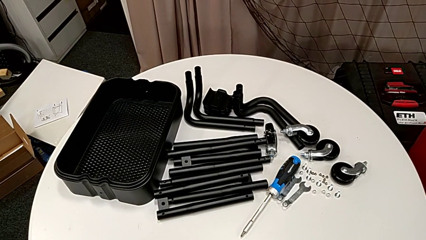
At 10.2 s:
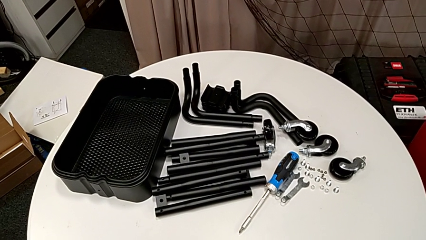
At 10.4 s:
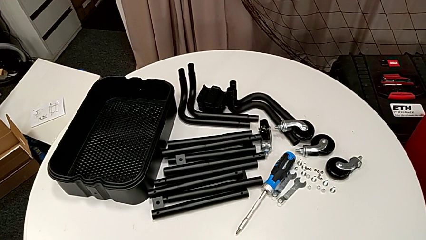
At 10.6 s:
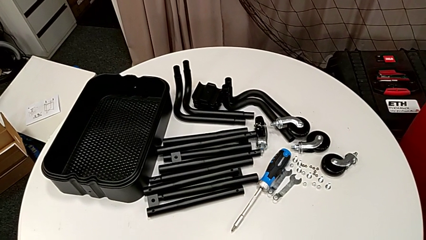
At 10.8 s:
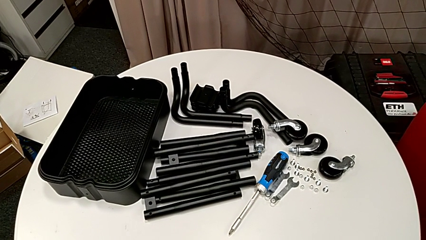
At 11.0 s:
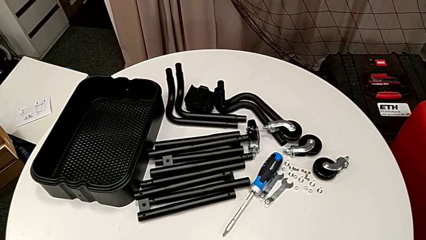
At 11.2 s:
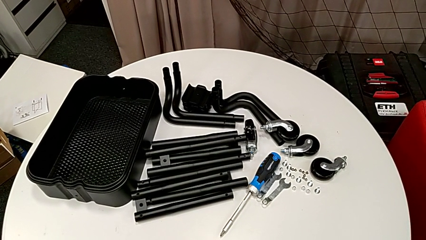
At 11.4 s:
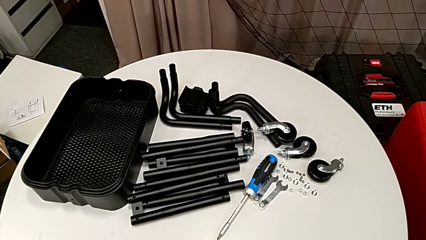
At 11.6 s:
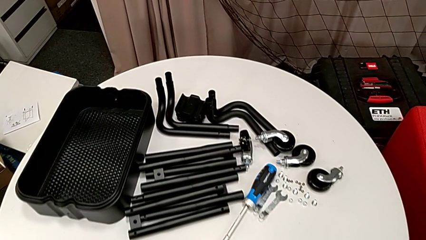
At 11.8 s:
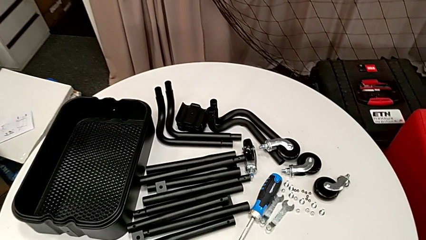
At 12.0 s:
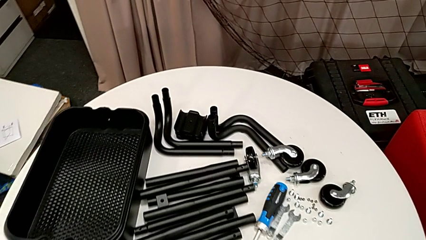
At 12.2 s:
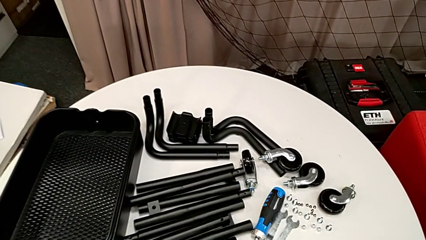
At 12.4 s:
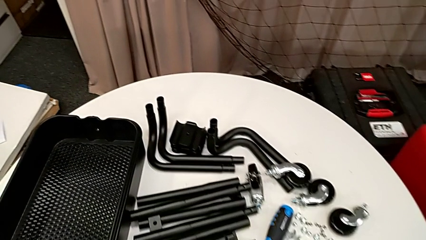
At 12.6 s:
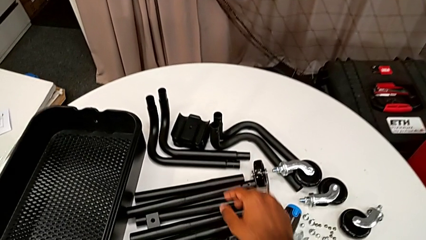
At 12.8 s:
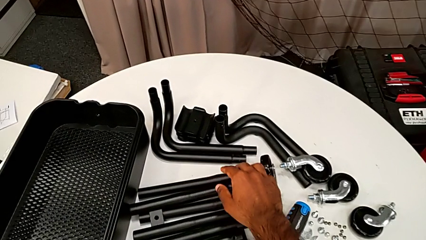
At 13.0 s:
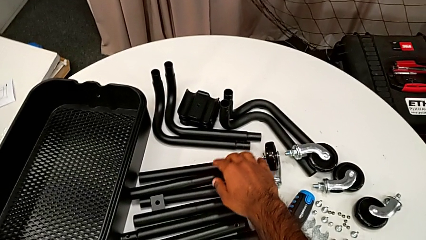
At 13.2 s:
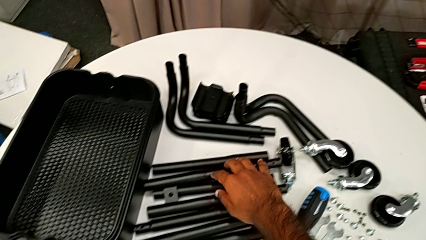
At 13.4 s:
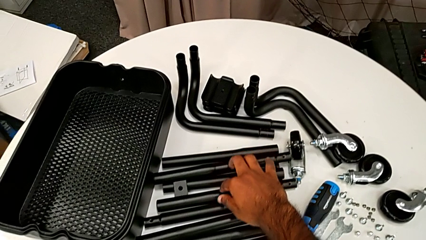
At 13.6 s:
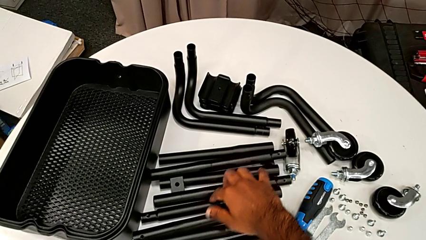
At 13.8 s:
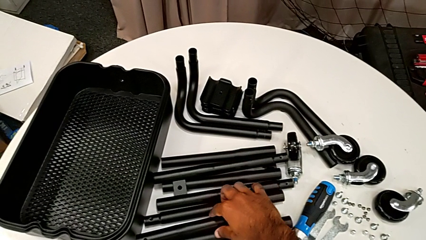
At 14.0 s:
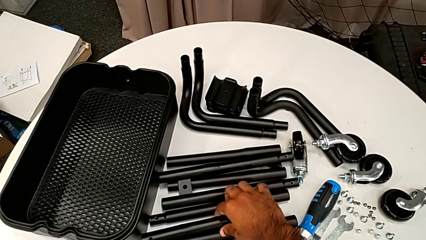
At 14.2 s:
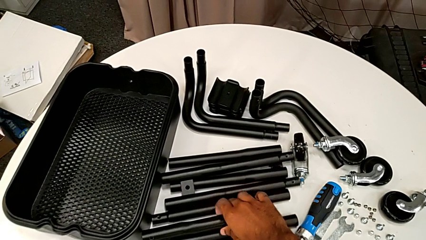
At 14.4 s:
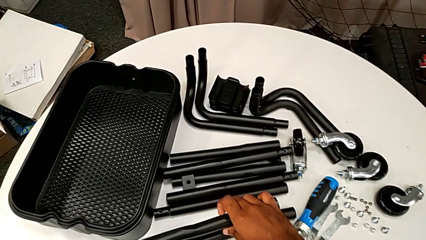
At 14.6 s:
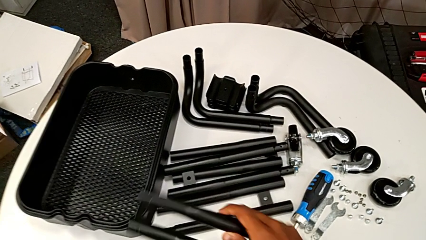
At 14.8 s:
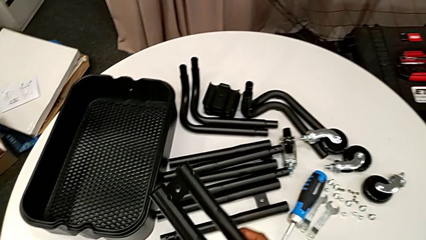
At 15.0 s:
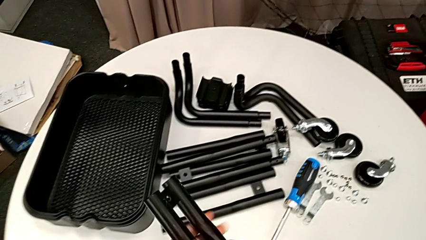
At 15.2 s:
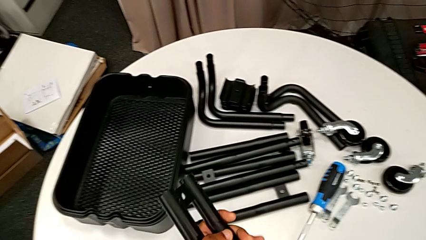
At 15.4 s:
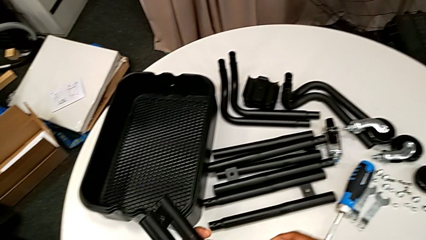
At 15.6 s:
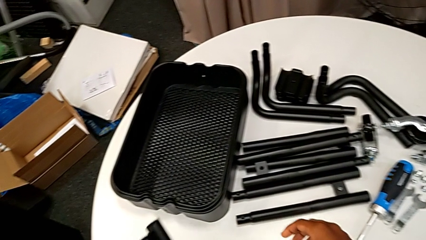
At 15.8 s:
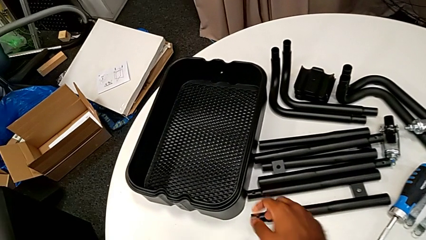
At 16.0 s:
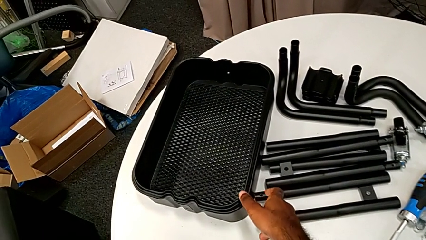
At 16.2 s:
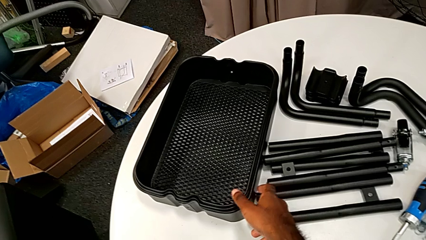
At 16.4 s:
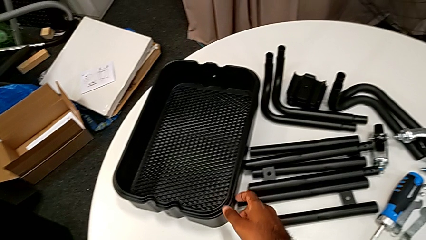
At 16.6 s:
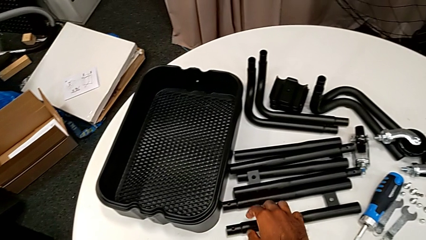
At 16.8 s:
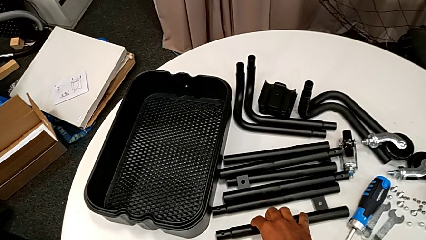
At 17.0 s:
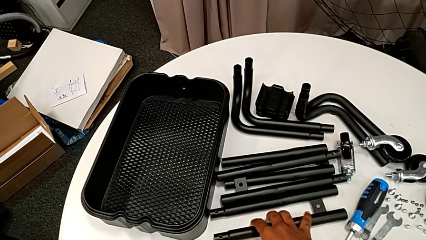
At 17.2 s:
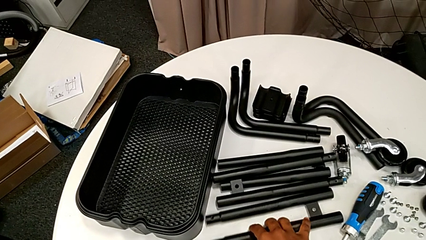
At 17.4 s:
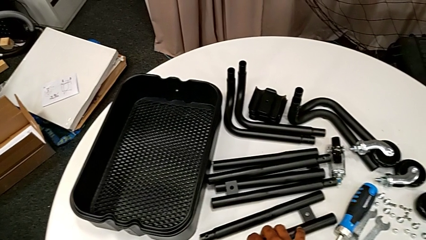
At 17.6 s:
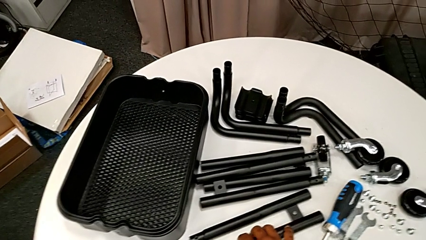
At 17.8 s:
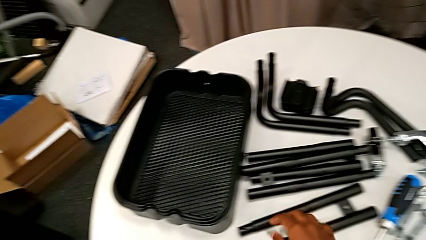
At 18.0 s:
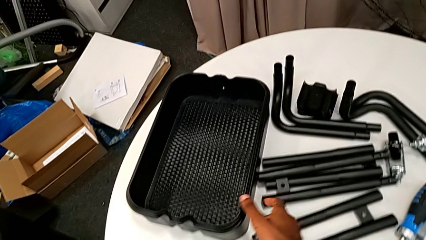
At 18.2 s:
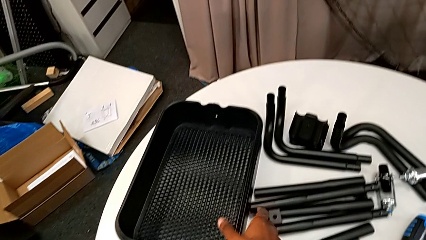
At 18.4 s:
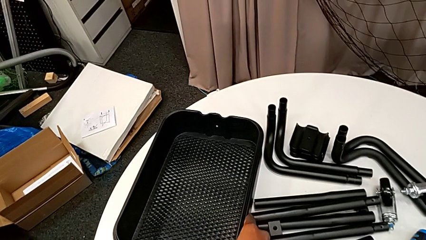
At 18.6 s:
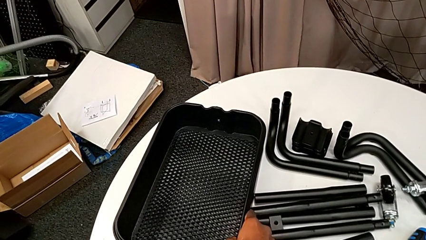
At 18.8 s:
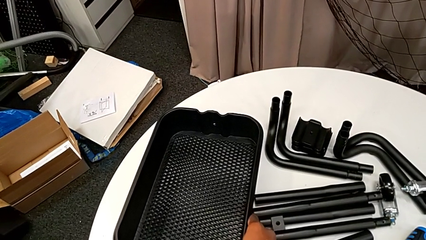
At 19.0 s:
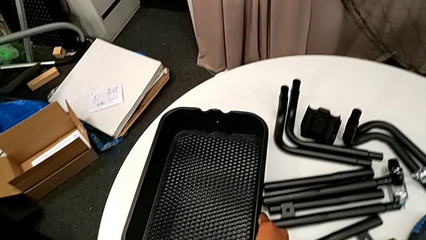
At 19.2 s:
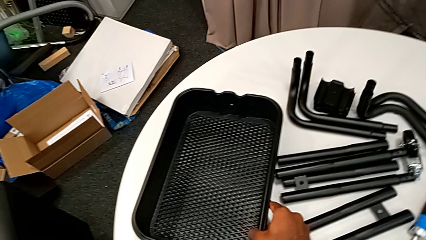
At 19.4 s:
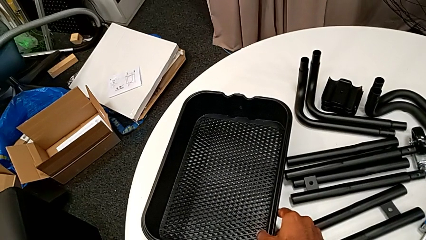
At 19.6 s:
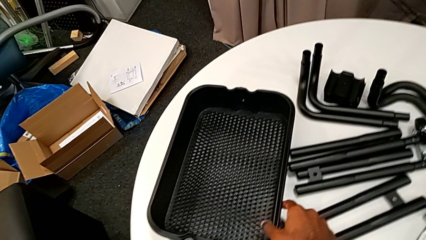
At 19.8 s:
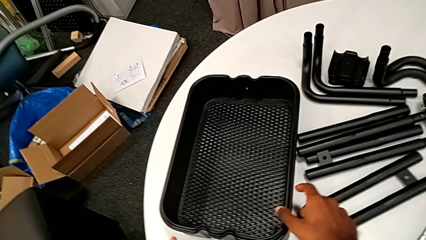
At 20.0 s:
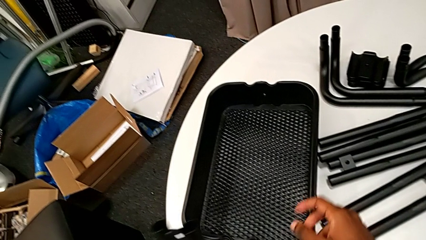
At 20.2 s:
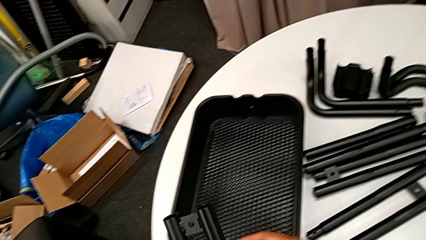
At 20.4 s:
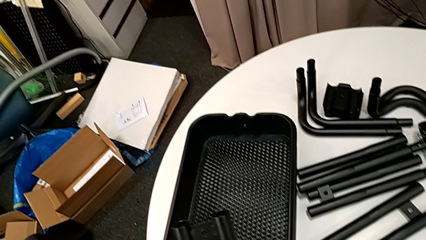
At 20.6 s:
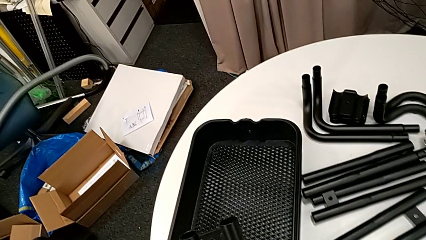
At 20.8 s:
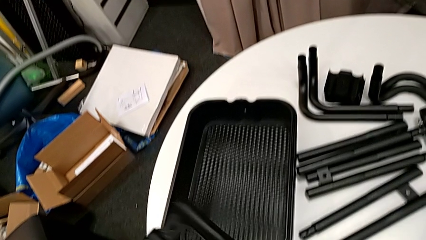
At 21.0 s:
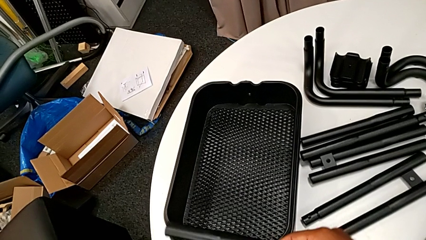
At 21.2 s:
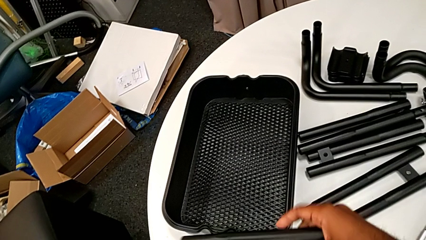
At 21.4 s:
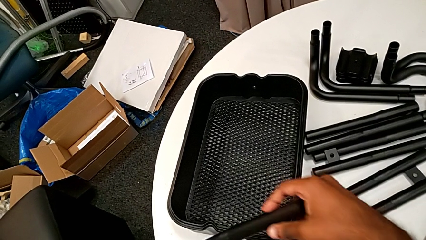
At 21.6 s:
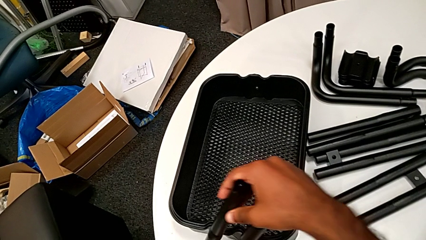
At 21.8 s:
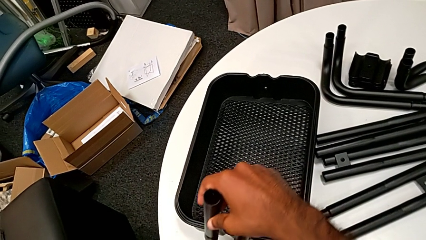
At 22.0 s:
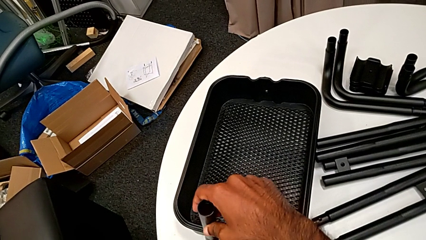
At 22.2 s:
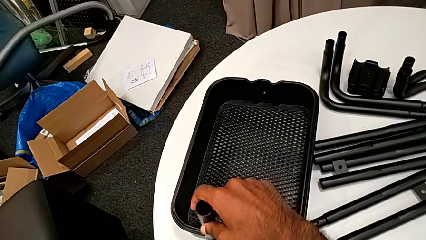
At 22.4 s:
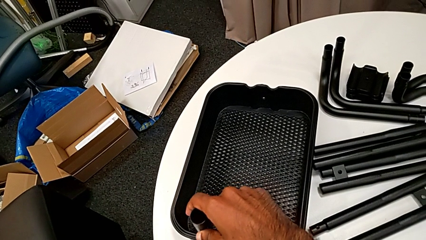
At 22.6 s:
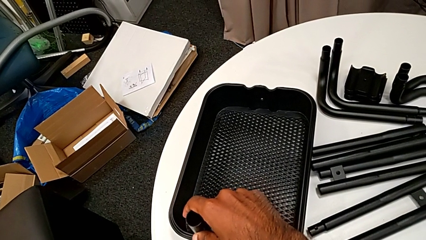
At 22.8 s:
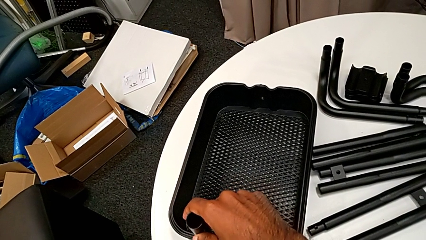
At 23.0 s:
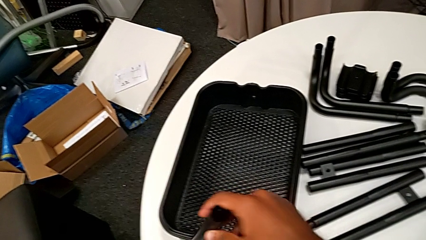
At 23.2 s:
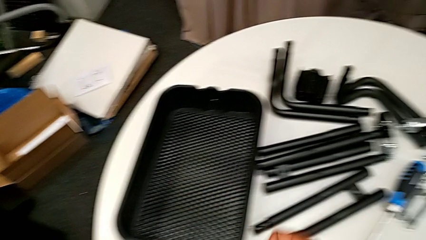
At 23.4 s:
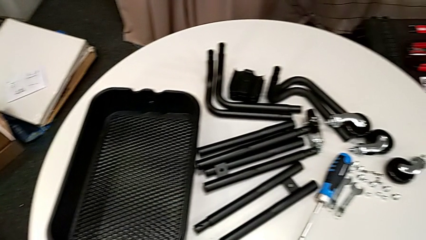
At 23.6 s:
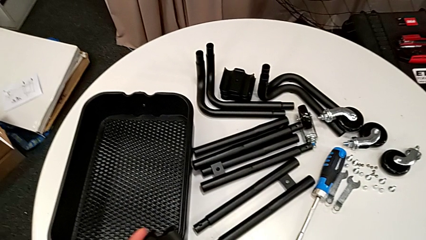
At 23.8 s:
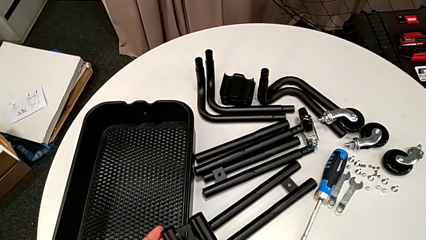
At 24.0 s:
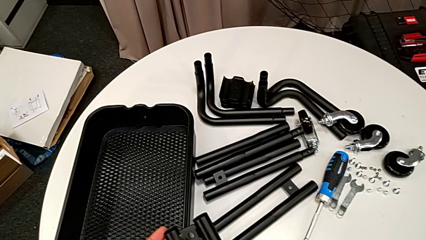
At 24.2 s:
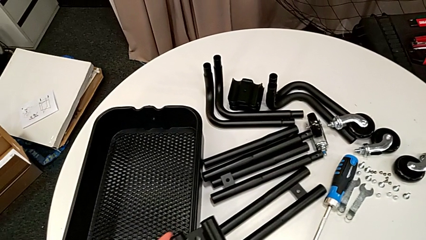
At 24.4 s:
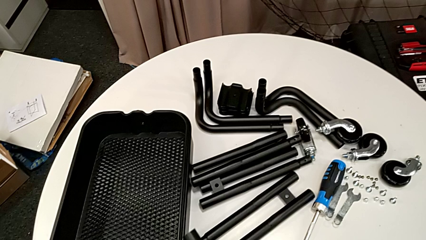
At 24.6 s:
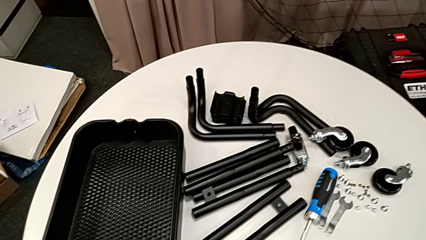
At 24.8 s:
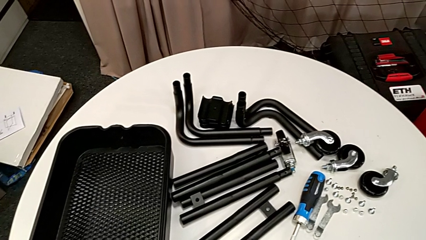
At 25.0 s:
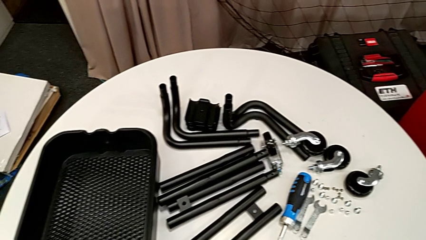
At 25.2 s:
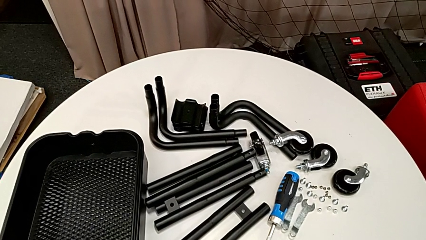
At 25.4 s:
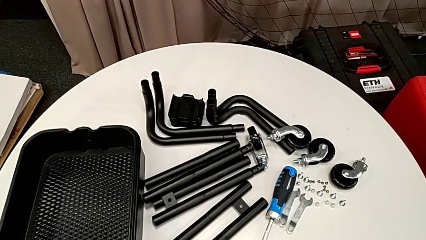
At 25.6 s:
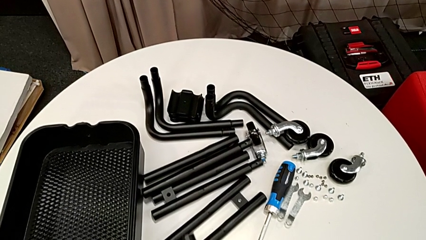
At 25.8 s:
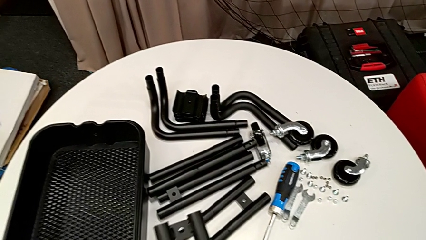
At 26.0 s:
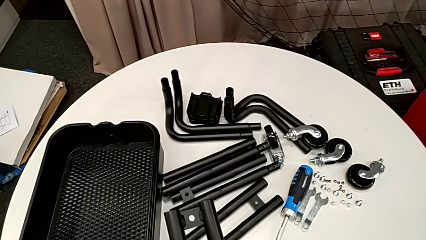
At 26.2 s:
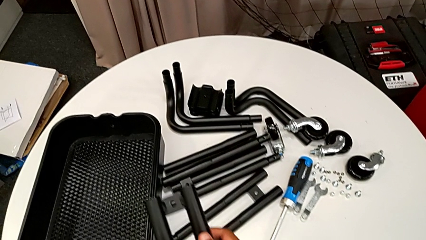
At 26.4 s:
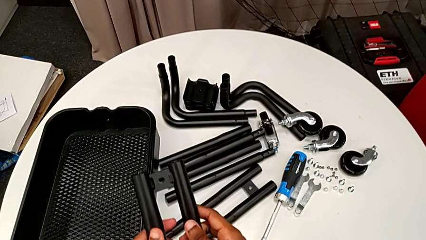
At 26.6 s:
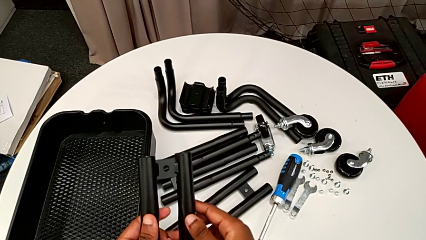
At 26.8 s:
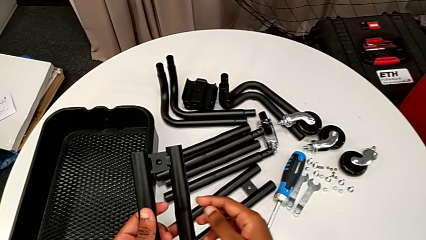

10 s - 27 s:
The camera wearer is assembling the first two sidebars. They approach the leg, grab it, hold it, inspect the grid tray, wrongly place the leg and insert it on the wrong side of the side bar.
